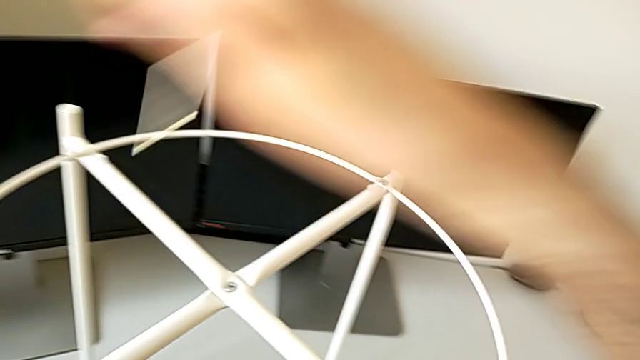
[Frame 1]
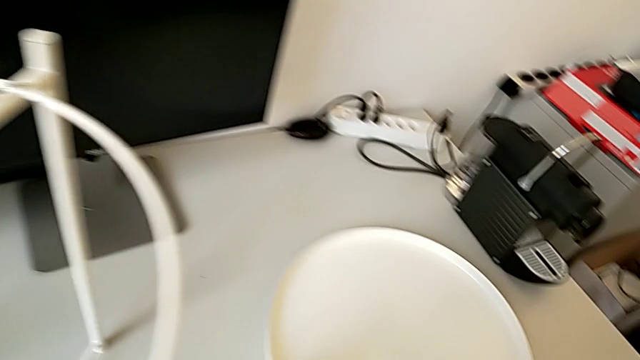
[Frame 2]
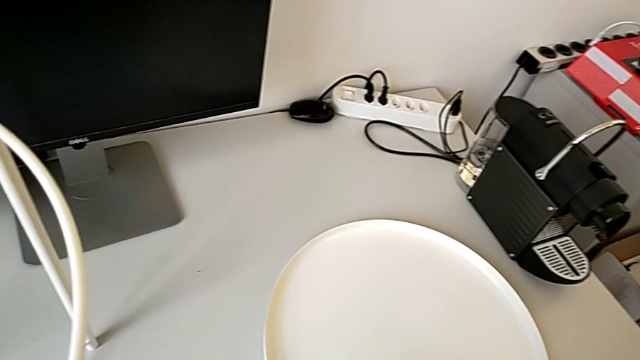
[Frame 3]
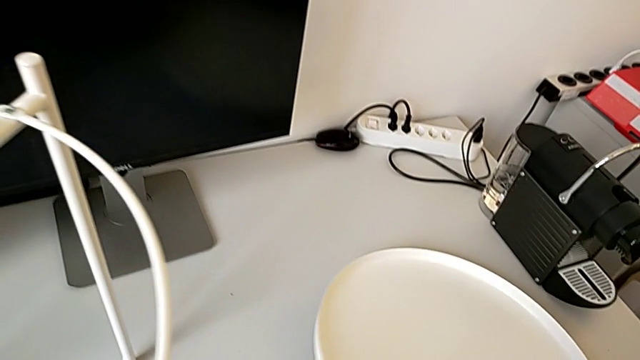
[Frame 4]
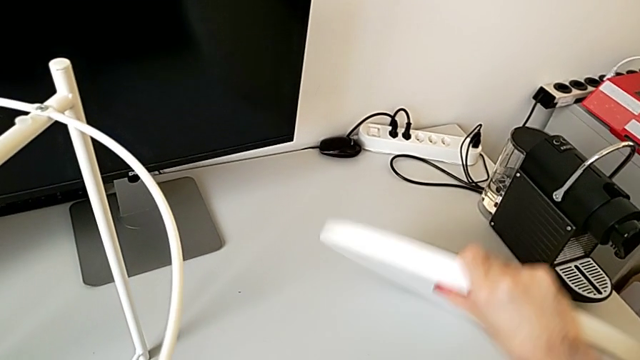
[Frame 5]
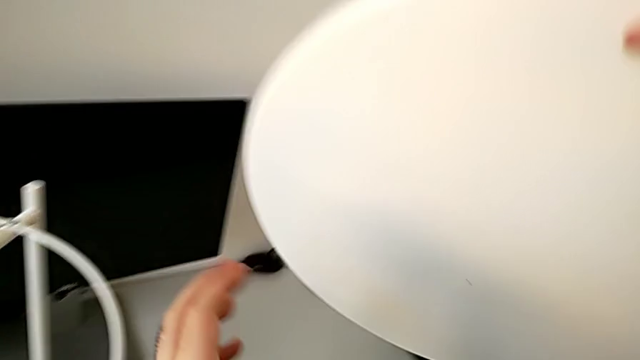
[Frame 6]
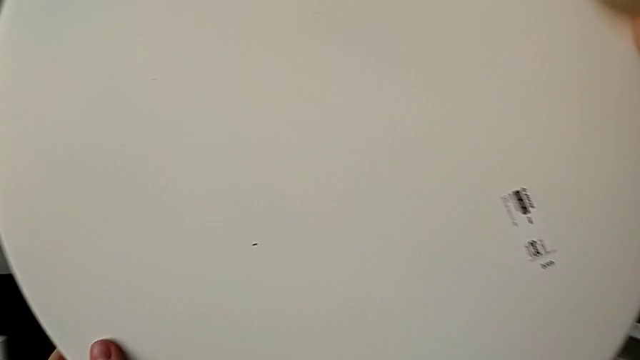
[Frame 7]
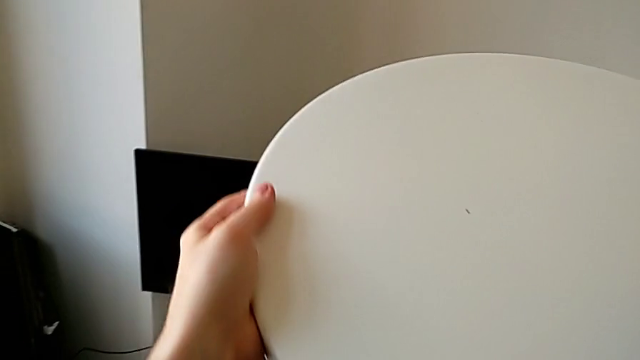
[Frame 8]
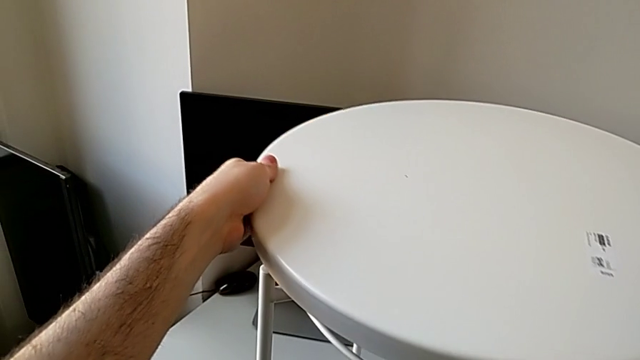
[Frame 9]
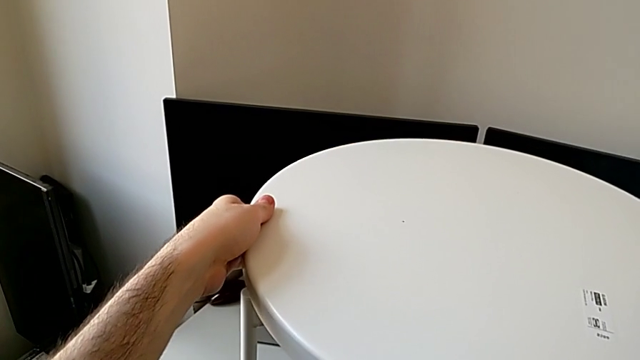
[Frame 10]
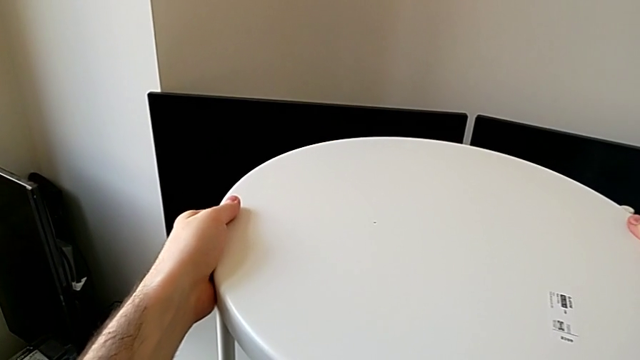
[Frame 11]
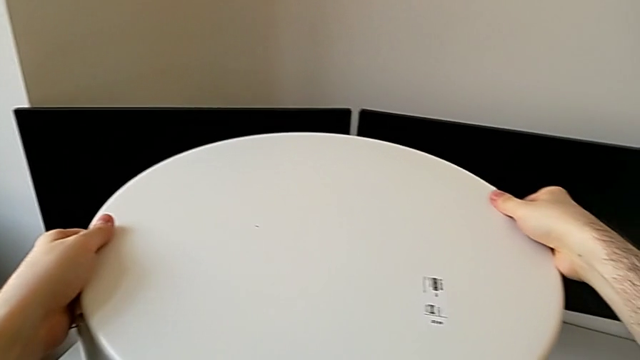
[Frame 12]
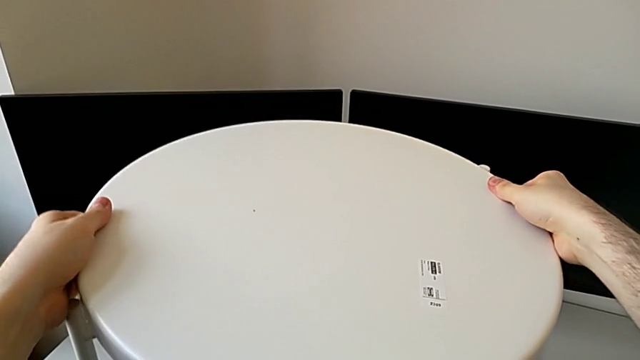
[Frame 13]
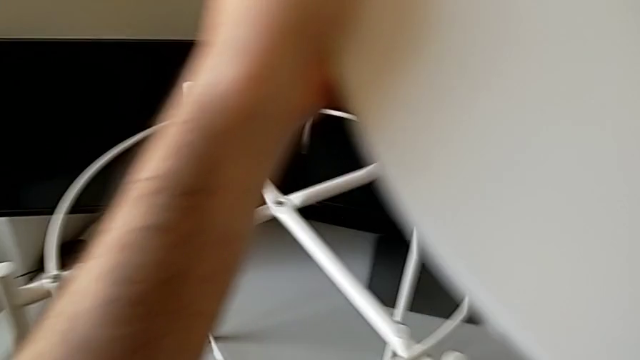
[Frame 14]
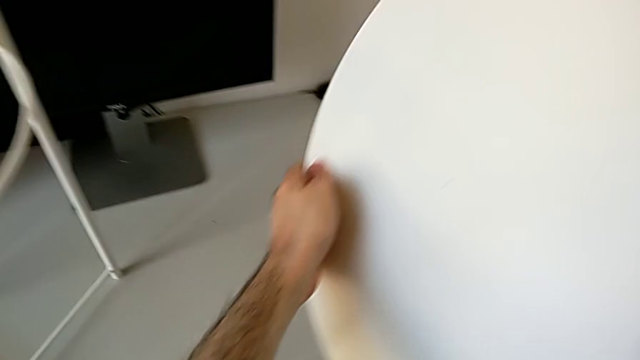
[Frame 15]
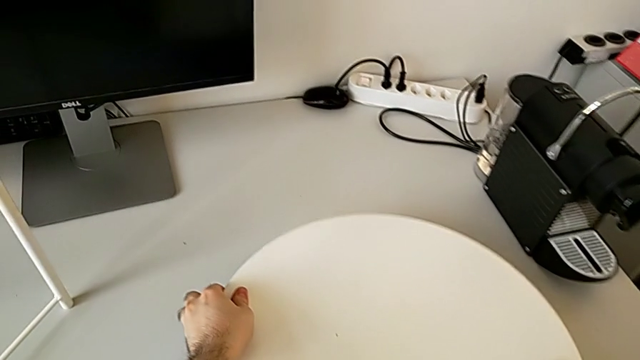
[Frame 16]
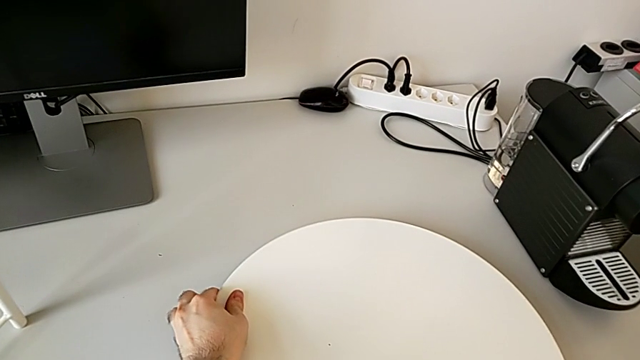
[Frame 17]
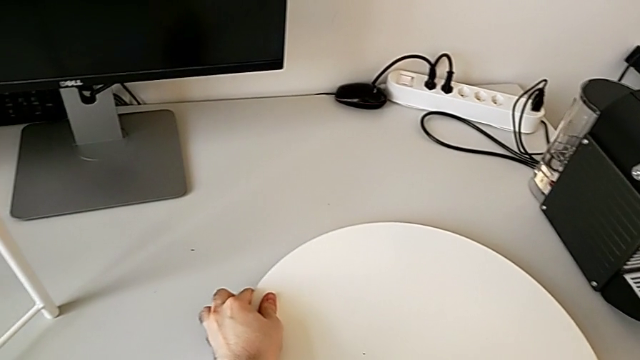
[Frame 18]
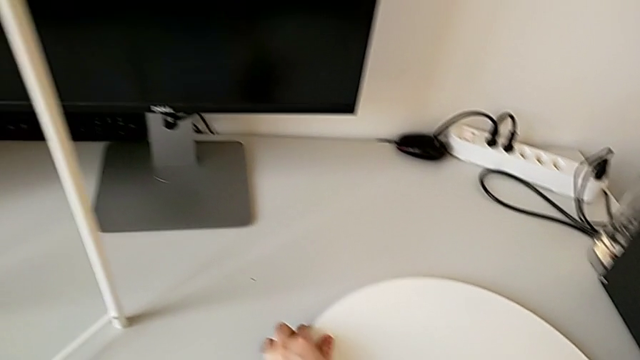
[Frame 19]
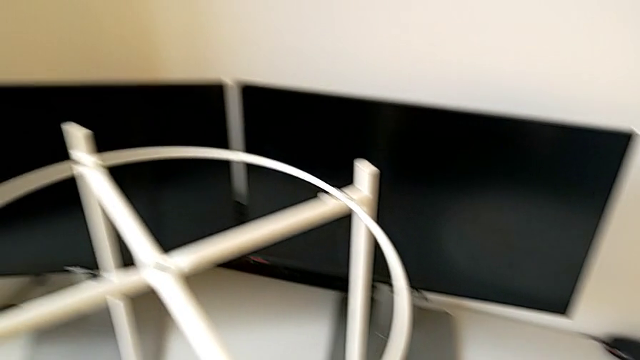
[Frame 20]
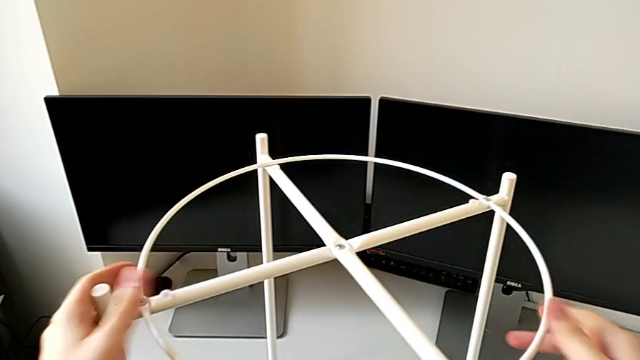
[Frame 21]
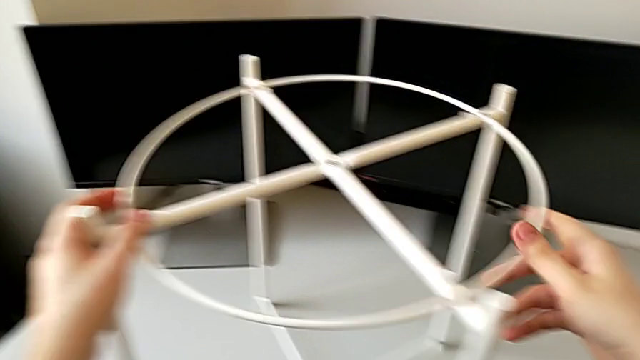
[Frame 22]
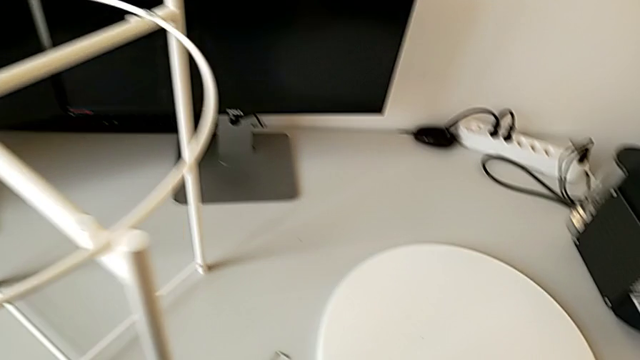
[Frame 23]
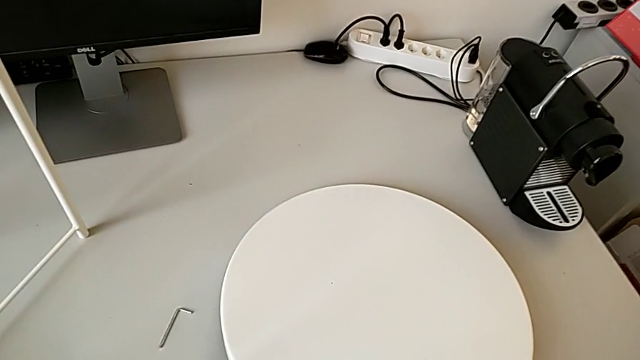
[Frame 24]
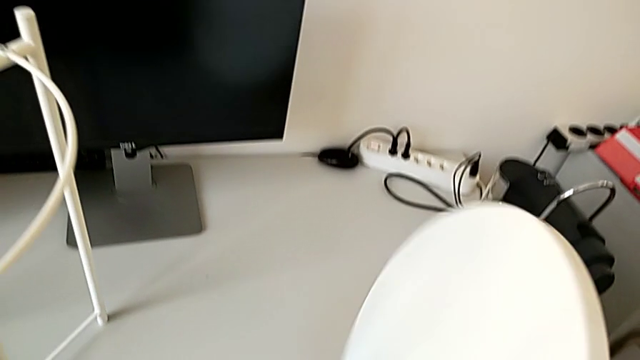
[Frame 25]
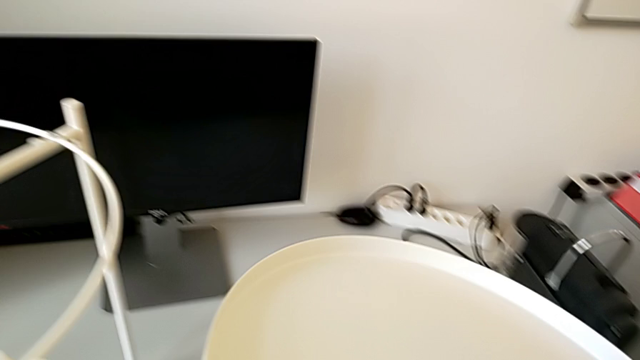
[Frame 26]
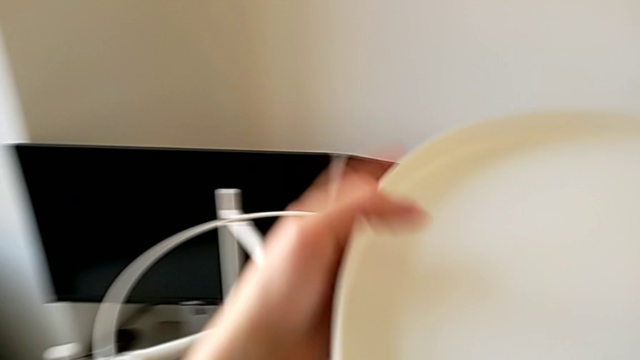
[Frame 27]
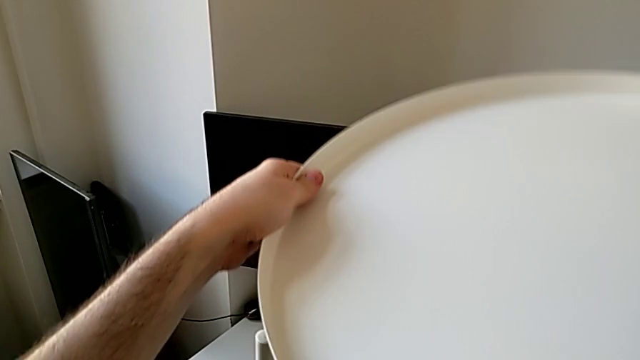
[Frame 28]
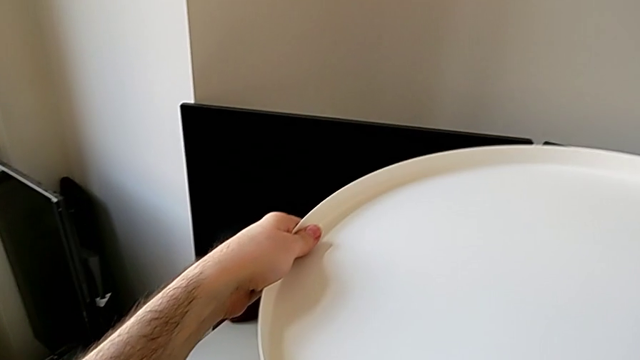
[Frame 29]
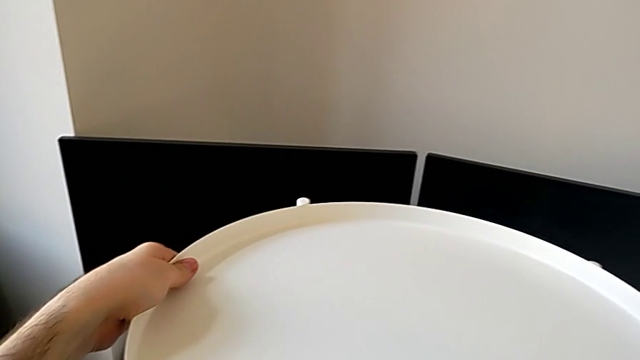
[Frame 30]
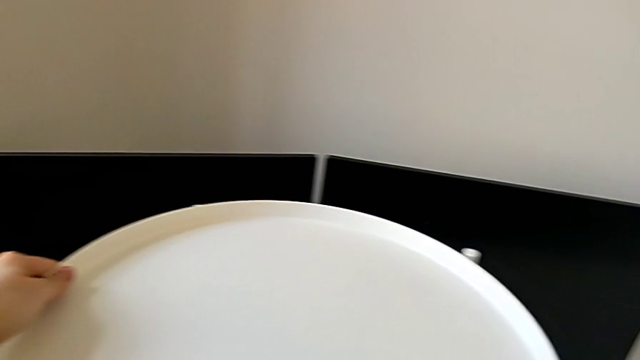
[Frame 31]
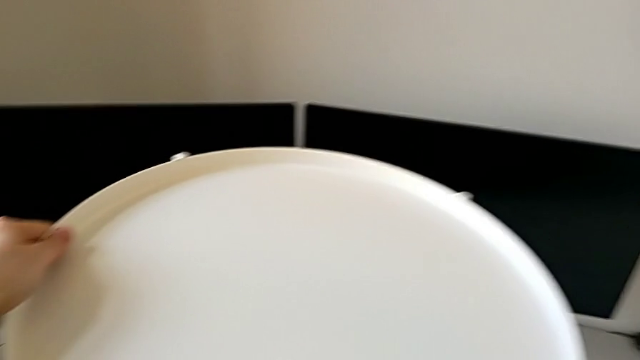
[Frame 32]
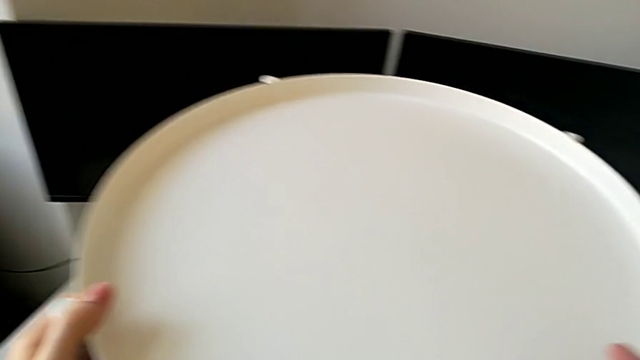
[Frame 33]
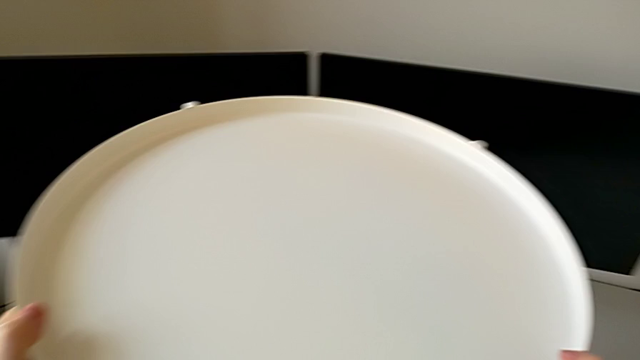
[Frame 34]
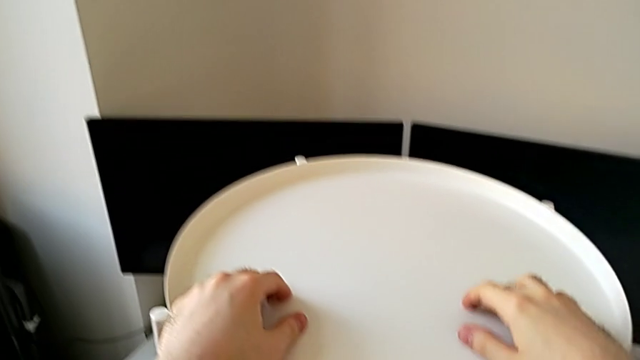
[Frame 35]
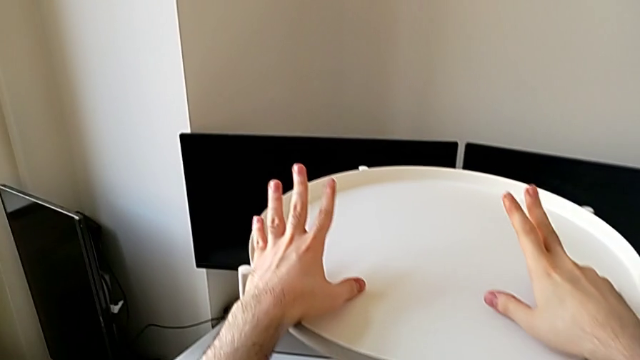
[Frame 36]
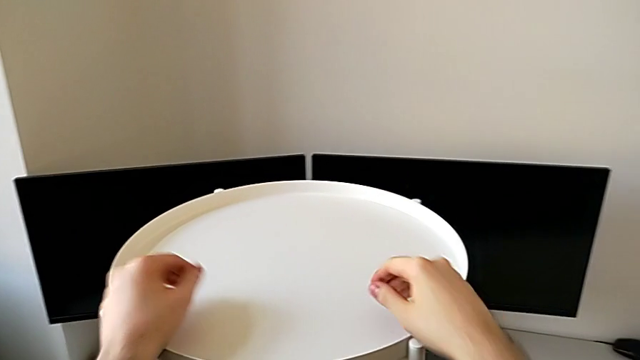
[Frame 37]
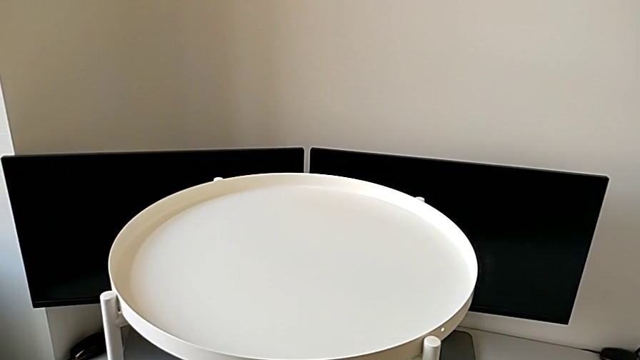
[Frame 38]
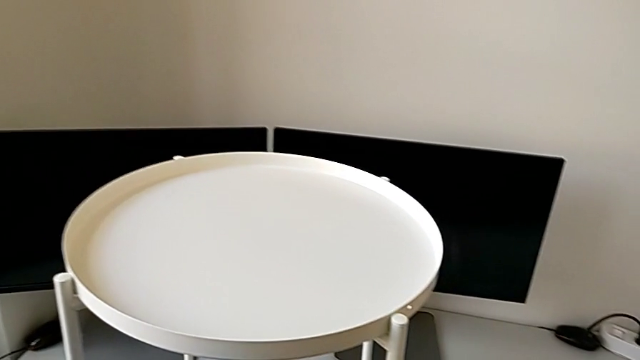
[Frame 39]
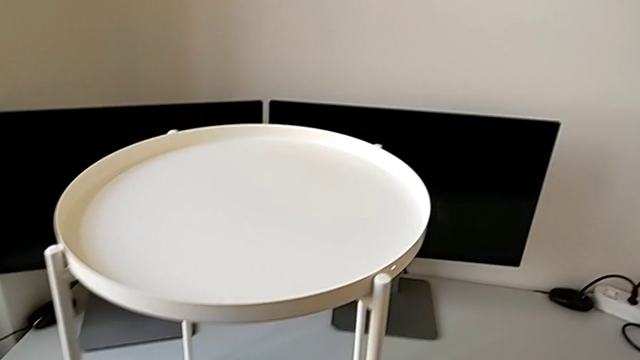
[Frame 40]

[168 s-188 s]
The camera wearer places the top tray above the circle of the table. They lift the rounded tray and wrongly place it, the tray being upside down. They wrongly place the tray, place it, flip it, lift it and place the rounded tray.
